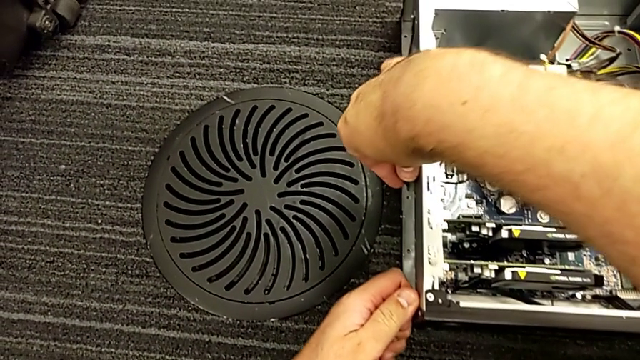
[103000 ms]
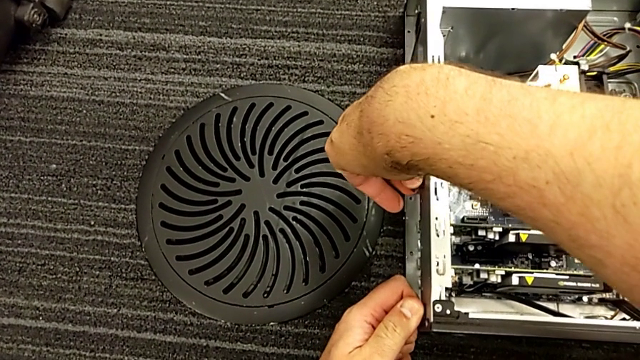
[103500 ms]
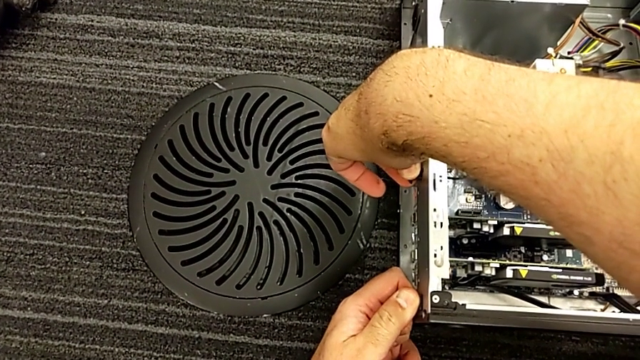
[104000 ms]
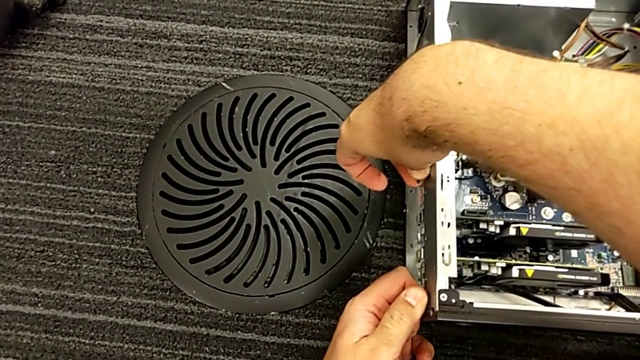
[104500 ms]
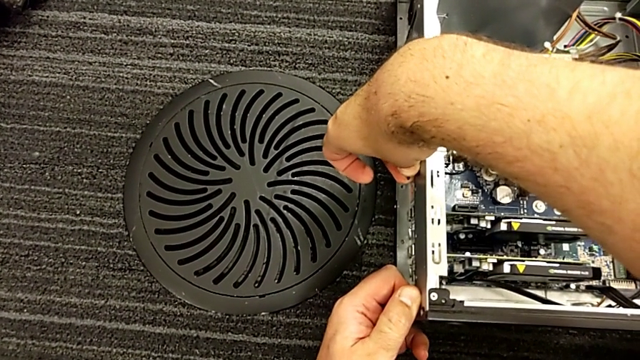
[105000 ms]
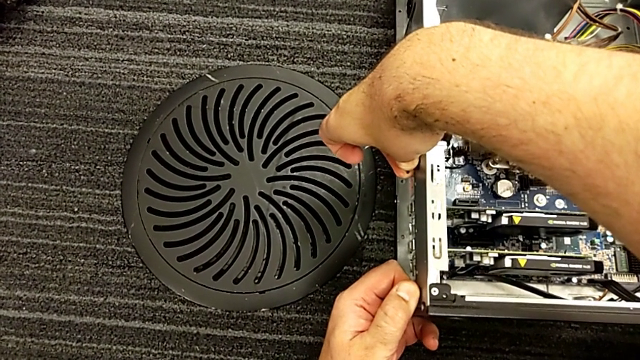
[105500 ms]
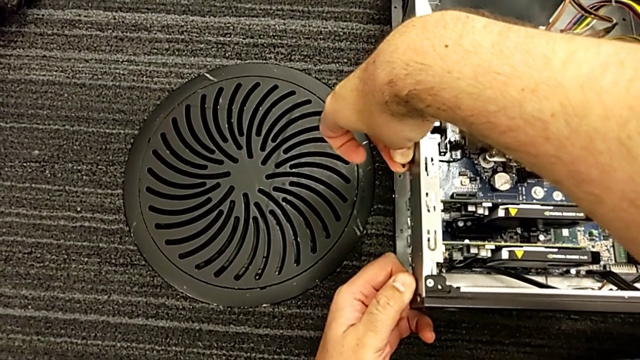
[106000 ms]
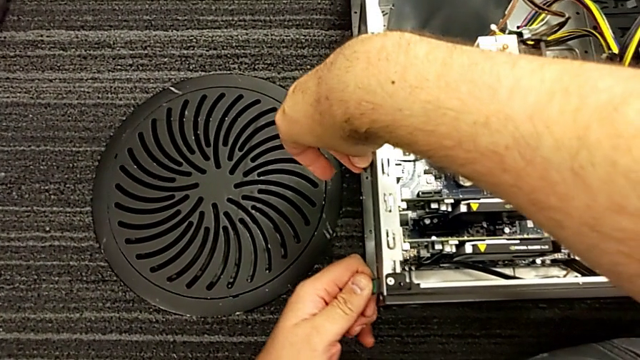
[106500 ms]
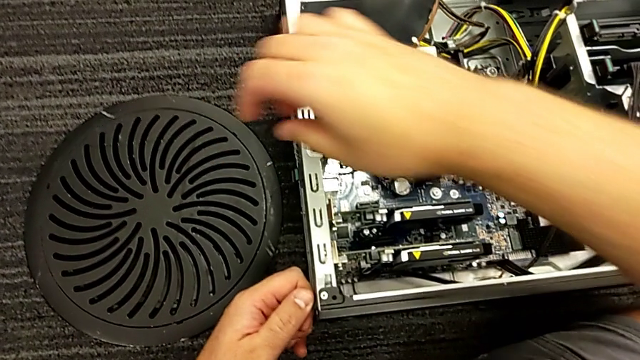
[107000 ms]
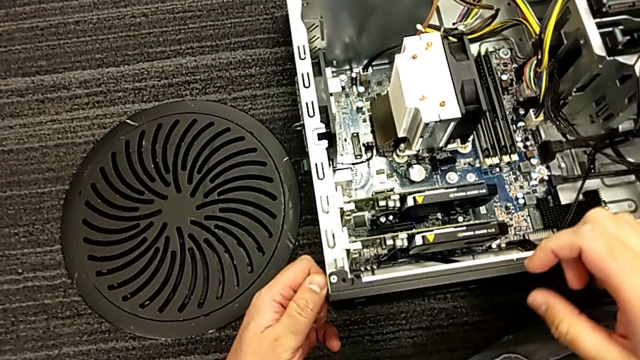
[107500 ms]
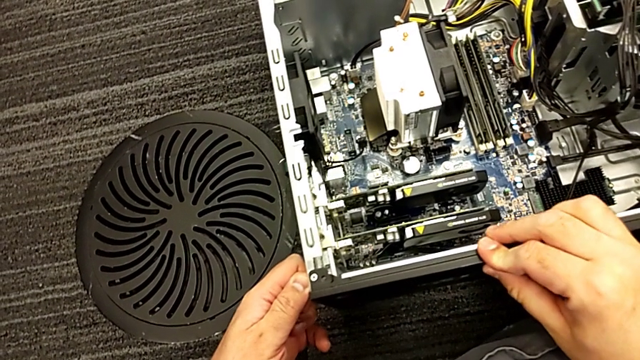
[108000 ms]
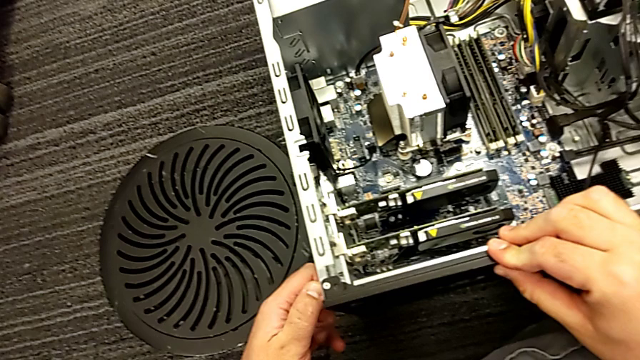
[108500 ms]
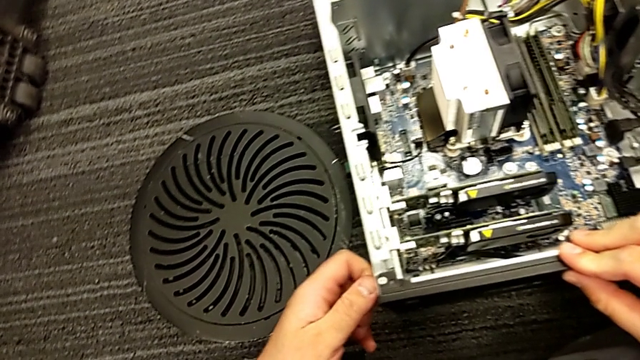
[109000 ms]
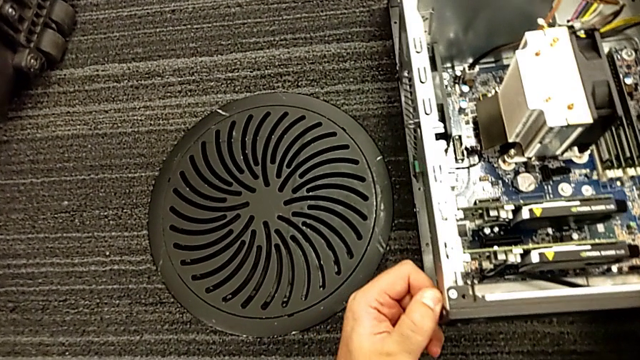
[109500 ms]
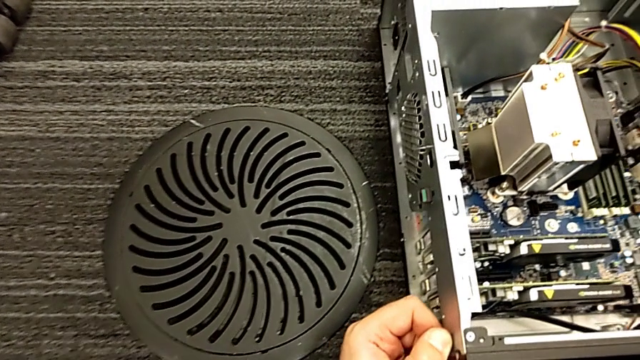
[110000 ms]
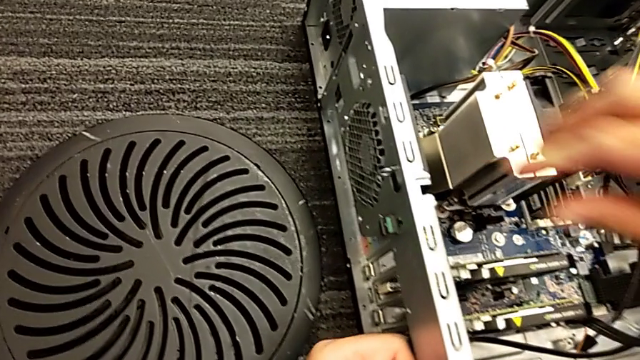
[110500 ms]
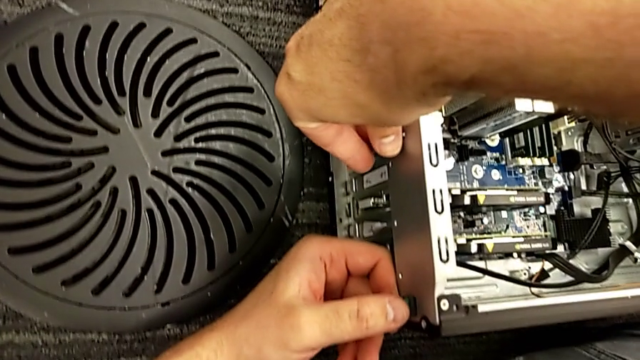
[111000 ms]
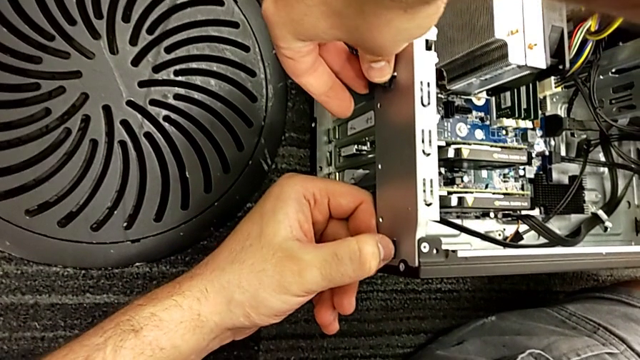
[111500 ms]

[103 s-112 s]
The camera wearer is pulling the computer tabs. They pull the computer tab and grab it three times.

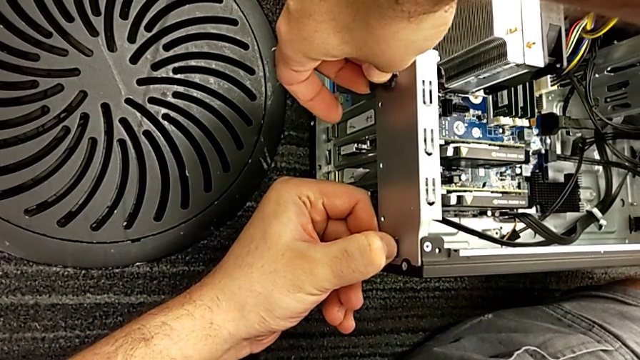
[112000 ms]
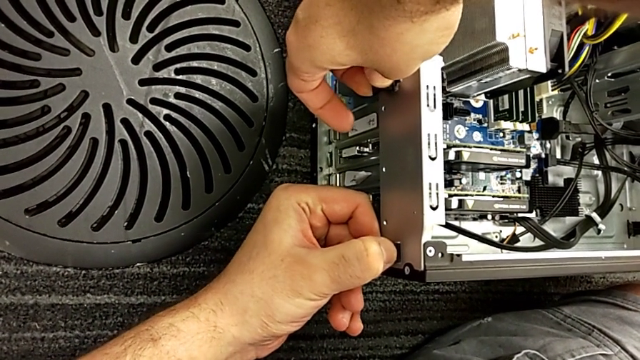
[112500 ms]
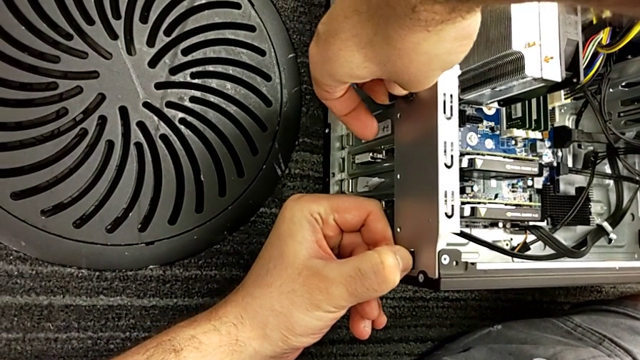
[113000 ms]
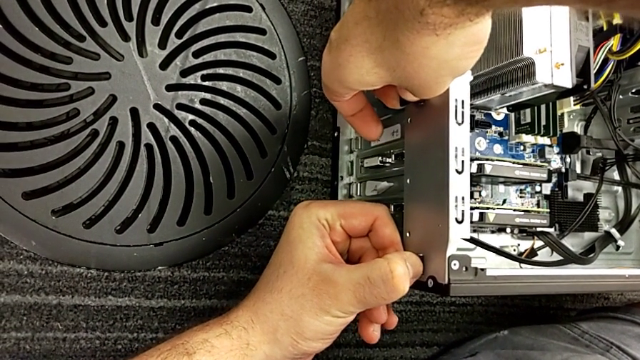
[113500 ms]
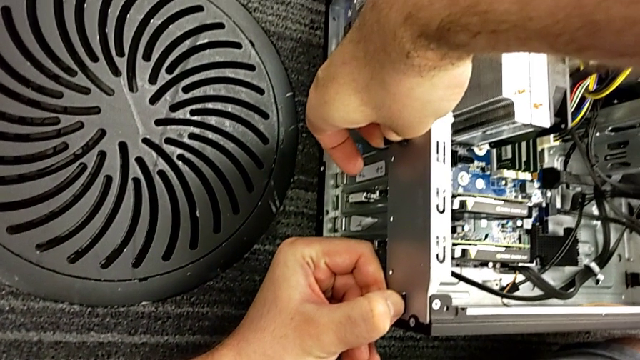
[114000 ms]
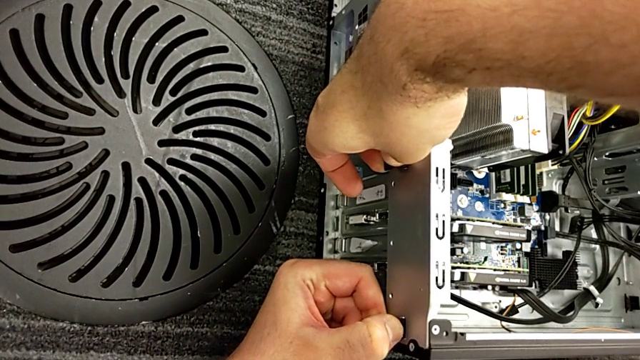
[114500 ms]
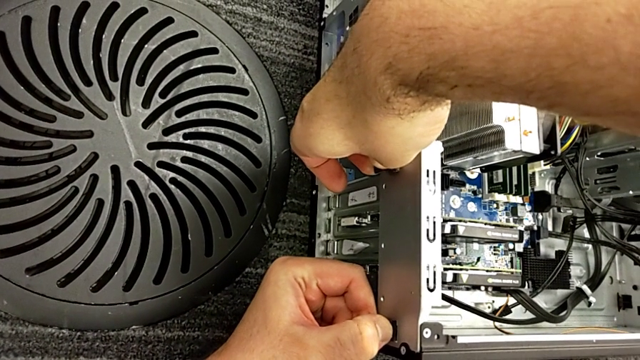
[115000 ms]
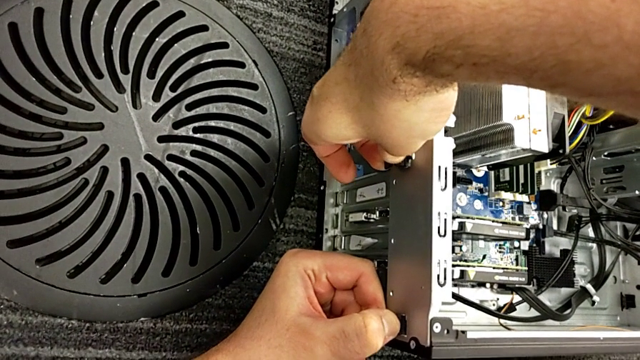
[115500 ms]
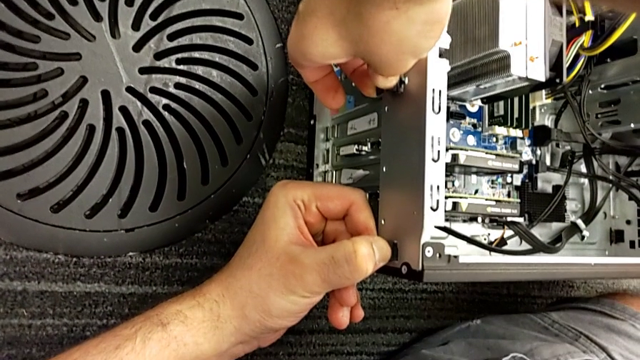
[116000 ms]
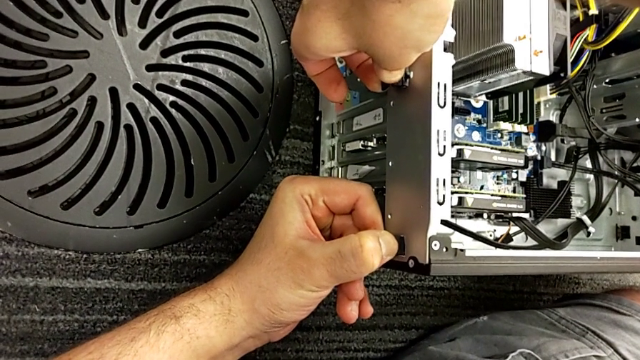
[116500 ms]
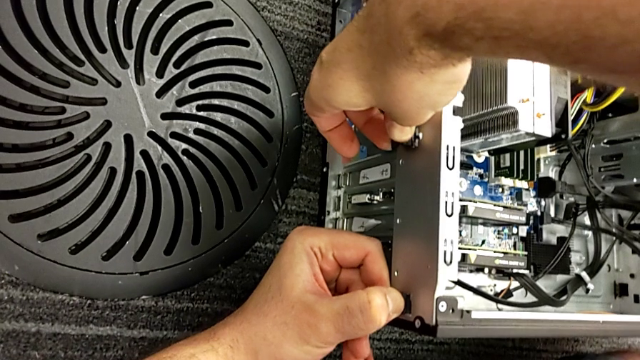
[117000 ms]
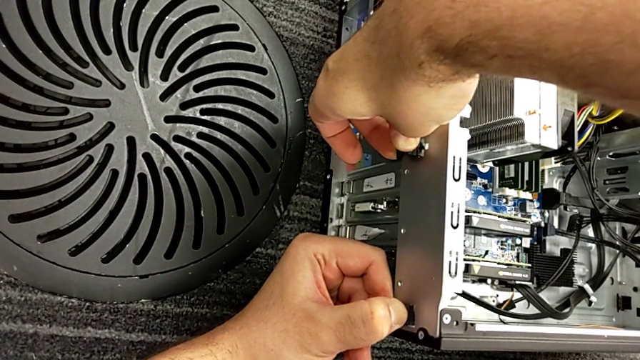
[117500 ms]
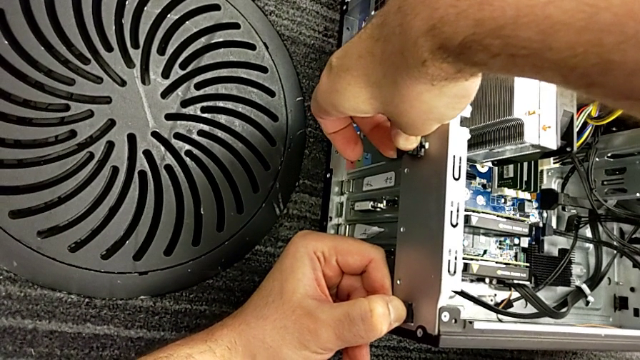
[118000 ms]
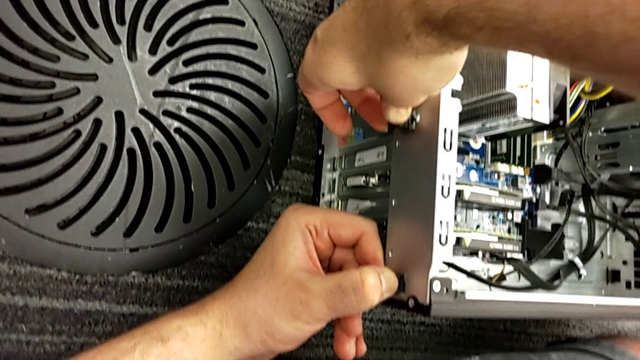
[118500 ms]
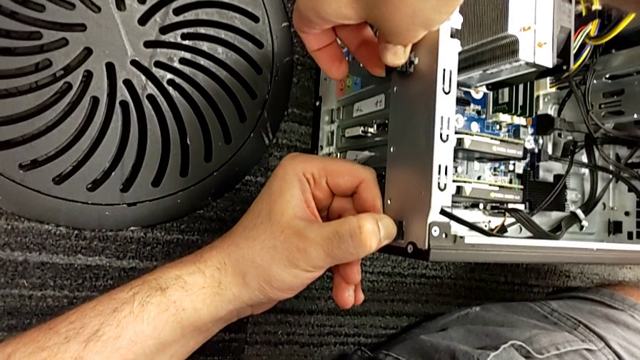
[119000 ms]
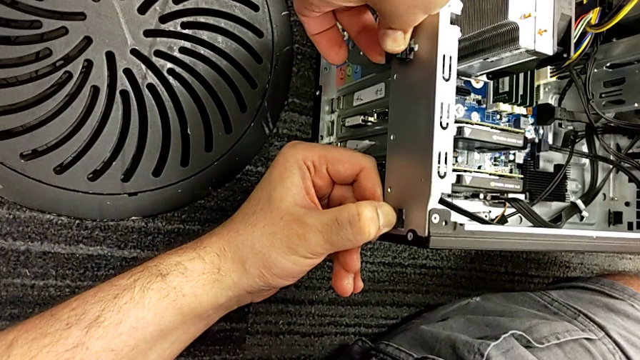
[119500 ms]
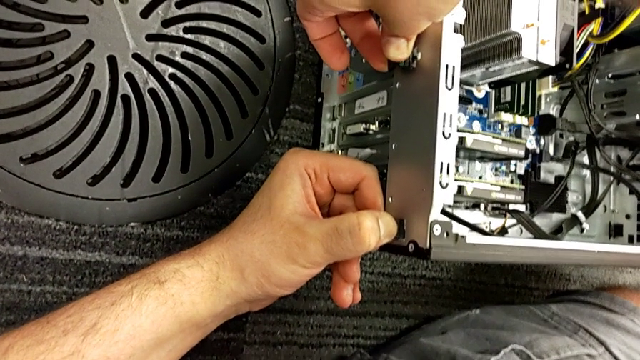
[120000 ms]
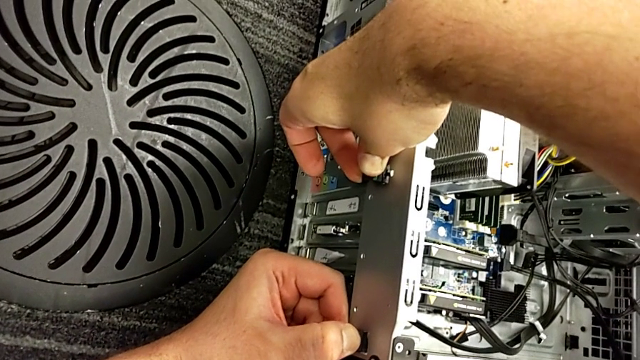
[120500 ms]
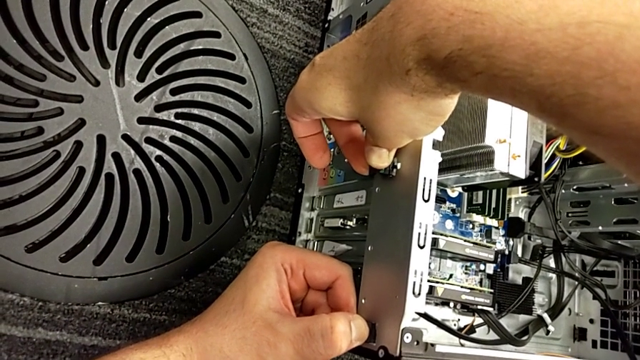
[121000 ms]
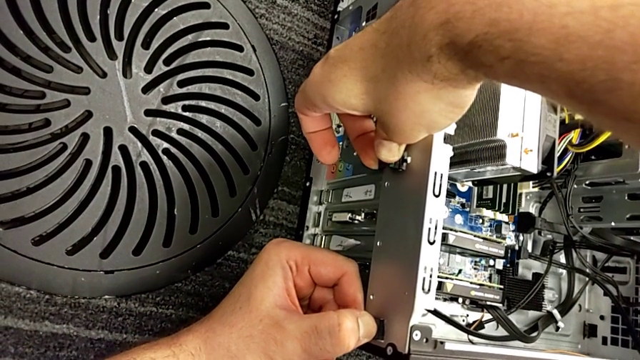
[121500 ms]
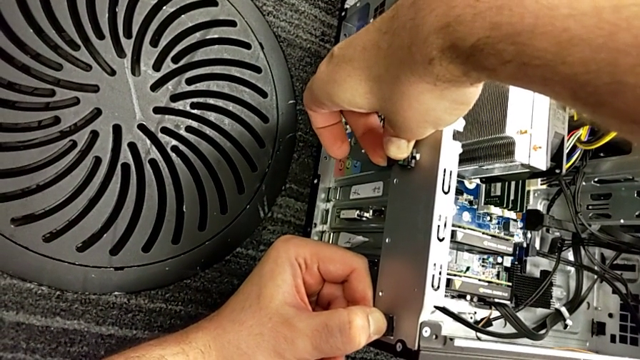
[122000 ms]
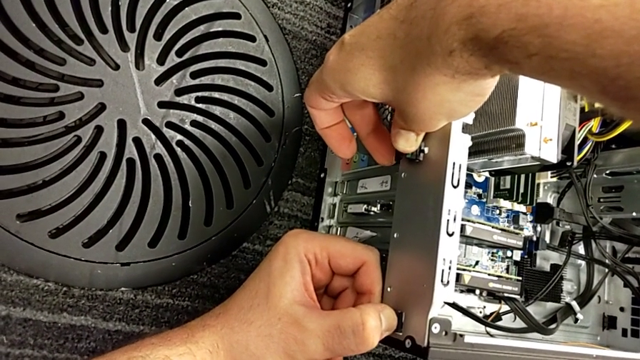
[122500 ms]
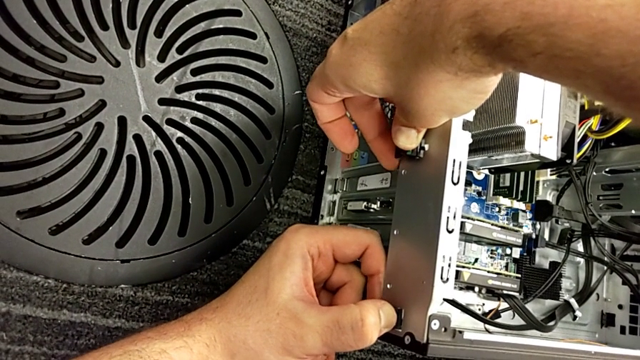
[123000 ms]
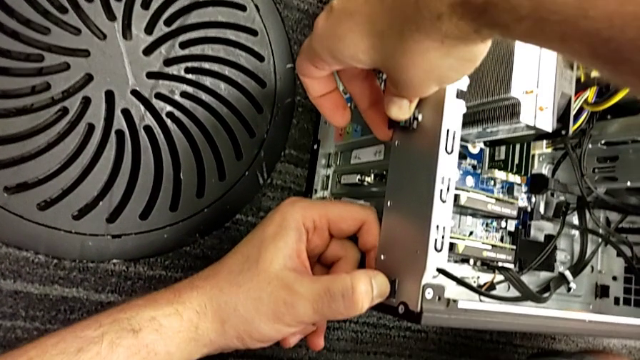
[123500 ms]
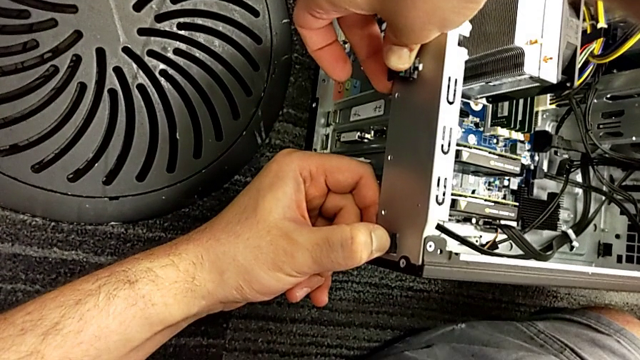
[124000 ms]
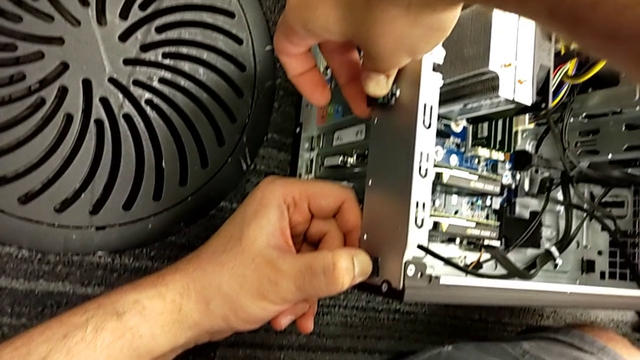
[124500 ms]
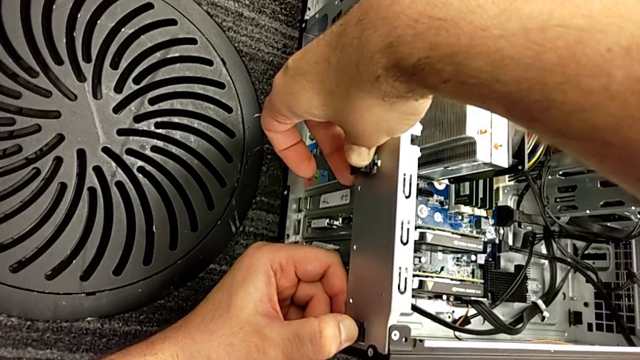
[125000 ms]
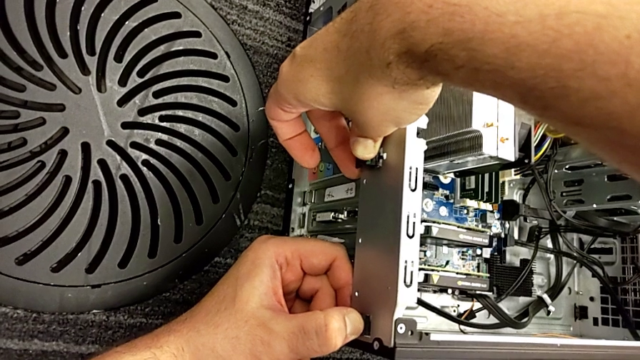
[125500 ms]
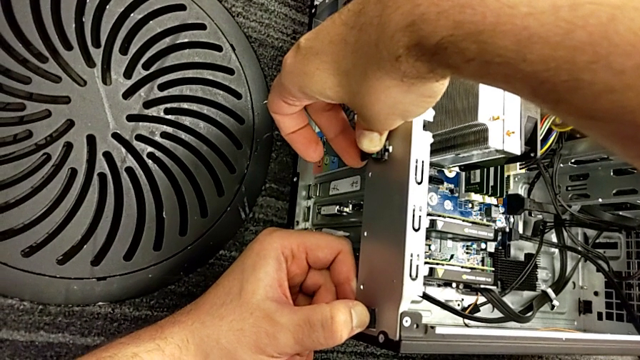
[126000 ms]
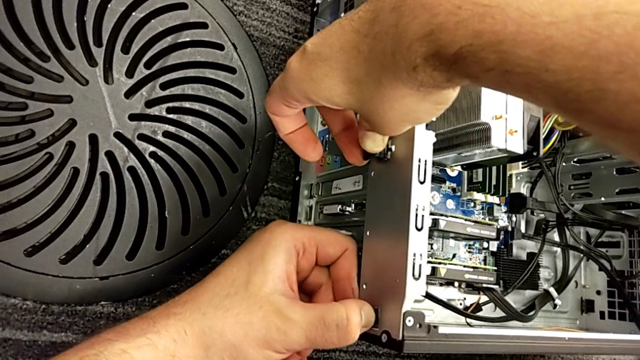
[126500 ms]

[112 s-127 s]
The camera wearer is pulling the computer tabs. They keep pushing the computer tab.
